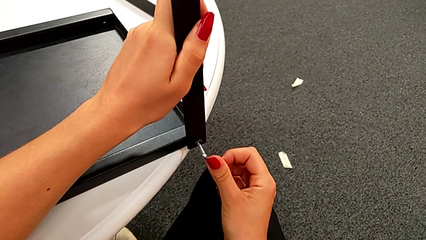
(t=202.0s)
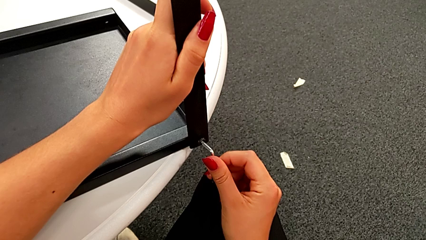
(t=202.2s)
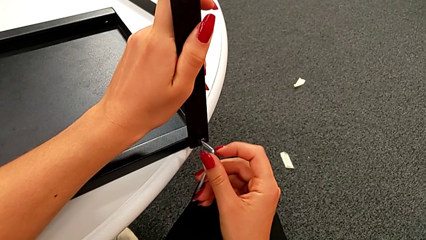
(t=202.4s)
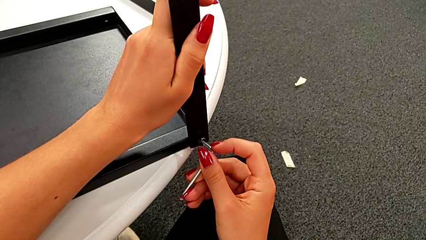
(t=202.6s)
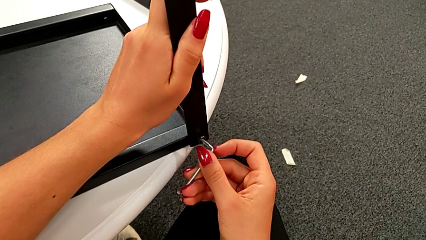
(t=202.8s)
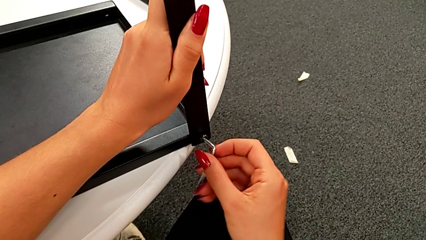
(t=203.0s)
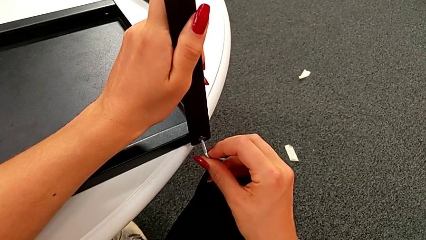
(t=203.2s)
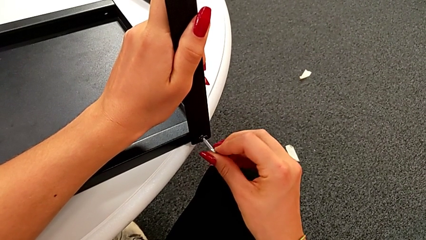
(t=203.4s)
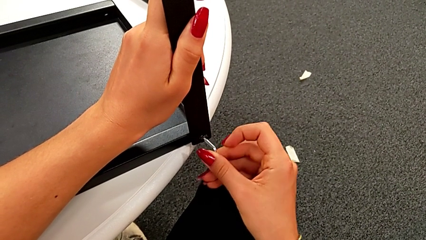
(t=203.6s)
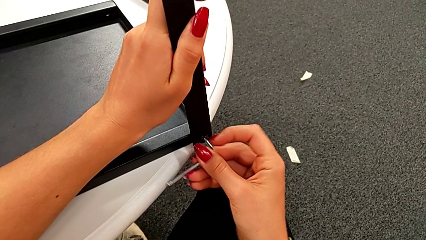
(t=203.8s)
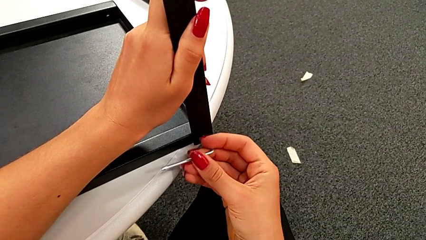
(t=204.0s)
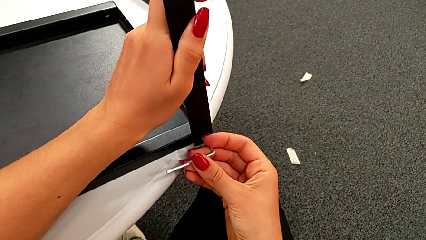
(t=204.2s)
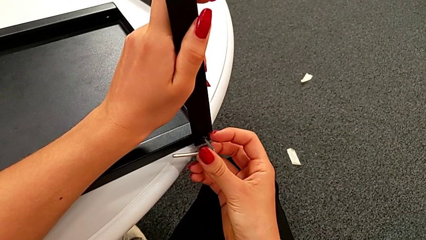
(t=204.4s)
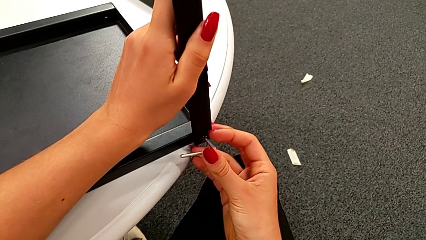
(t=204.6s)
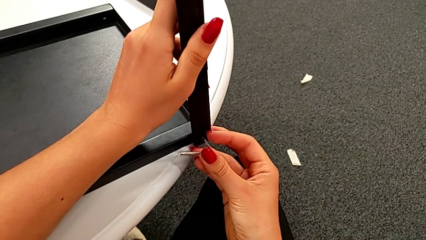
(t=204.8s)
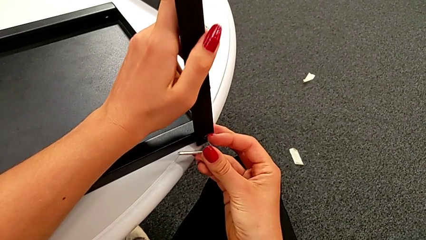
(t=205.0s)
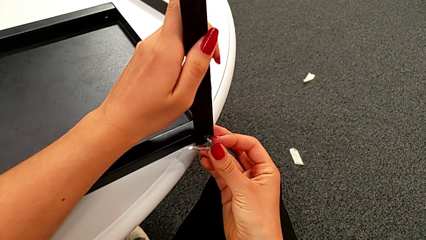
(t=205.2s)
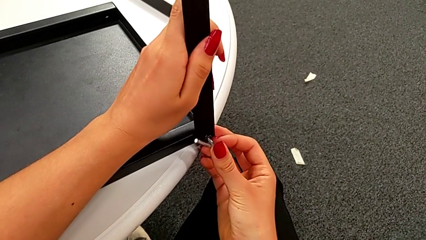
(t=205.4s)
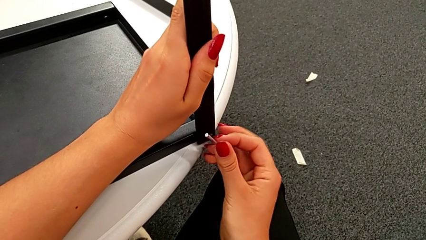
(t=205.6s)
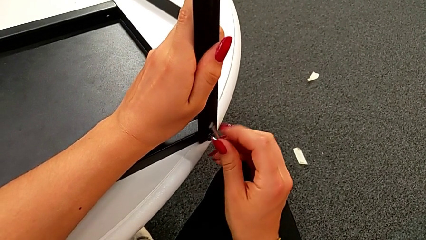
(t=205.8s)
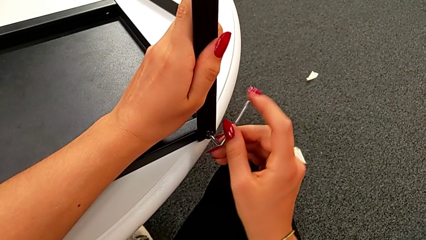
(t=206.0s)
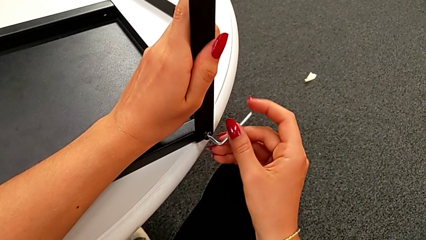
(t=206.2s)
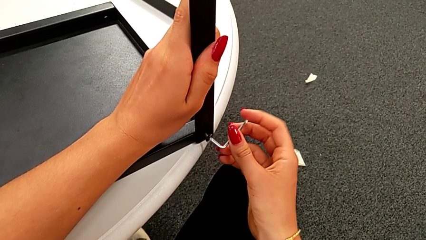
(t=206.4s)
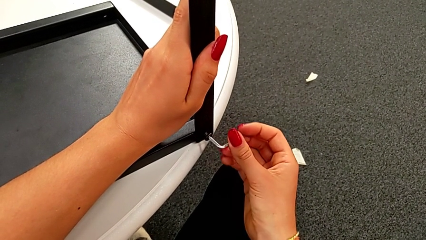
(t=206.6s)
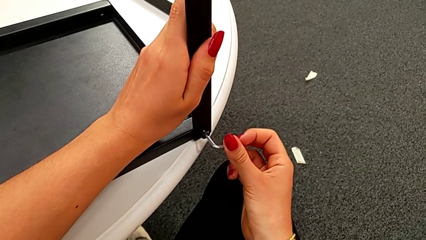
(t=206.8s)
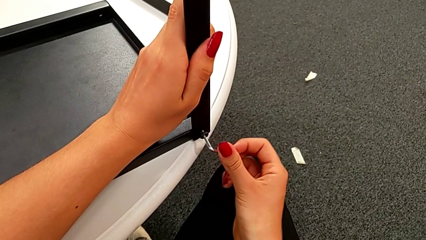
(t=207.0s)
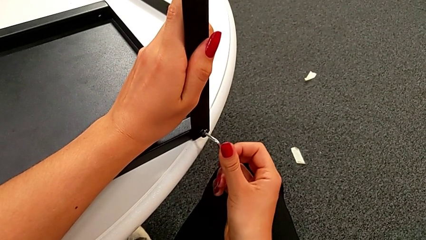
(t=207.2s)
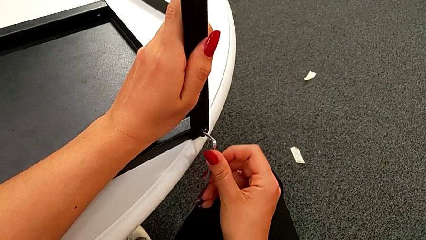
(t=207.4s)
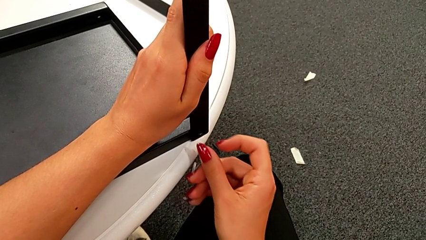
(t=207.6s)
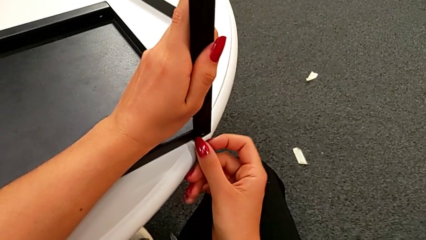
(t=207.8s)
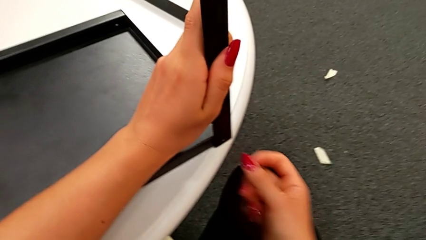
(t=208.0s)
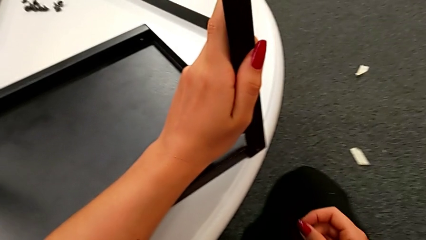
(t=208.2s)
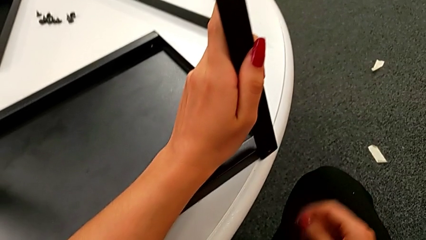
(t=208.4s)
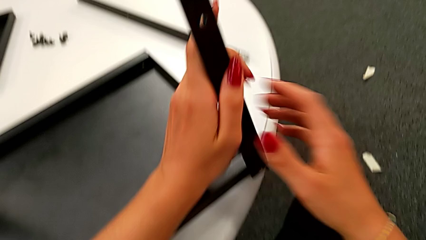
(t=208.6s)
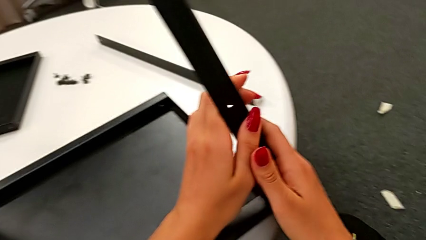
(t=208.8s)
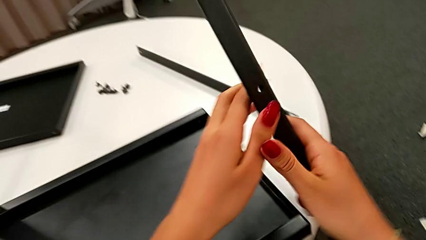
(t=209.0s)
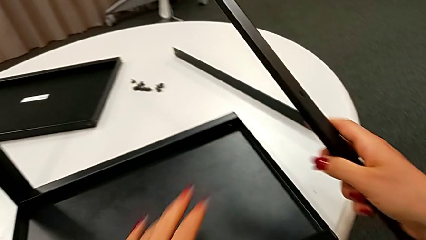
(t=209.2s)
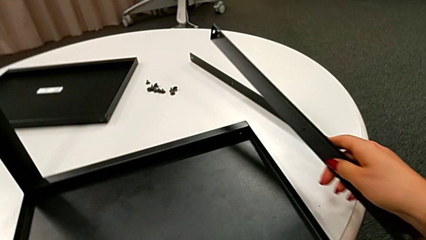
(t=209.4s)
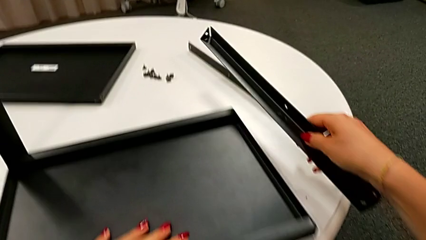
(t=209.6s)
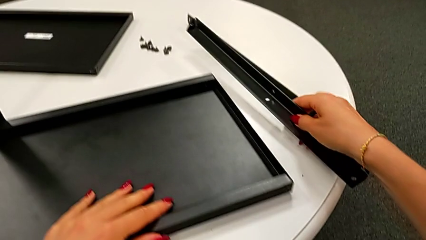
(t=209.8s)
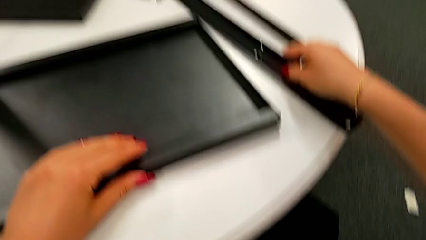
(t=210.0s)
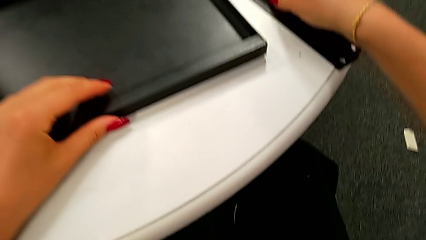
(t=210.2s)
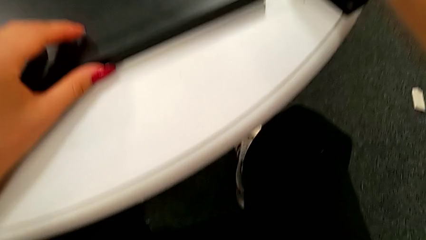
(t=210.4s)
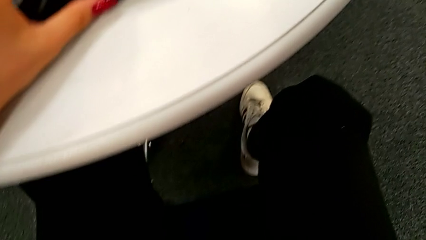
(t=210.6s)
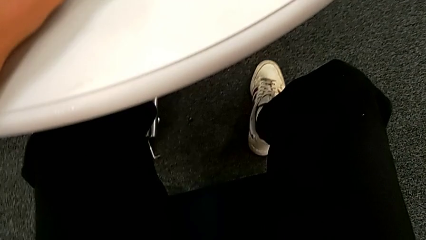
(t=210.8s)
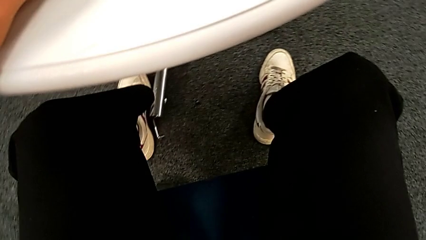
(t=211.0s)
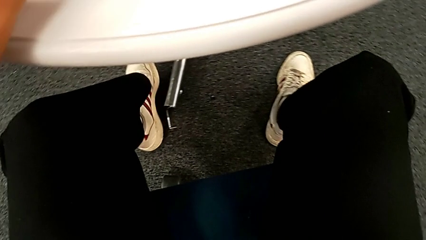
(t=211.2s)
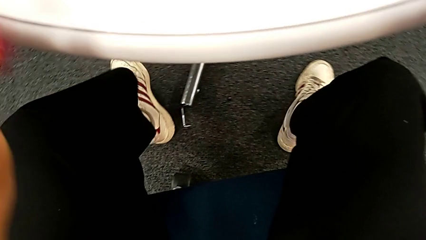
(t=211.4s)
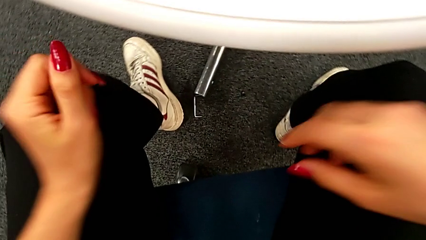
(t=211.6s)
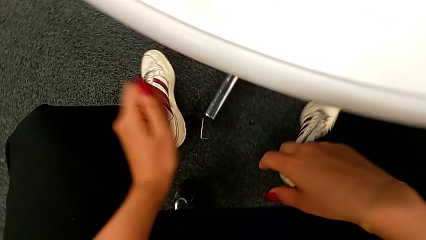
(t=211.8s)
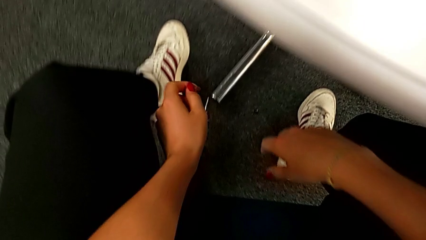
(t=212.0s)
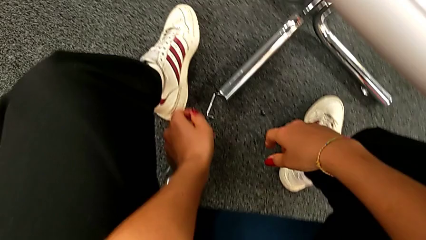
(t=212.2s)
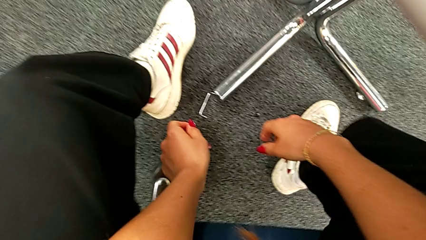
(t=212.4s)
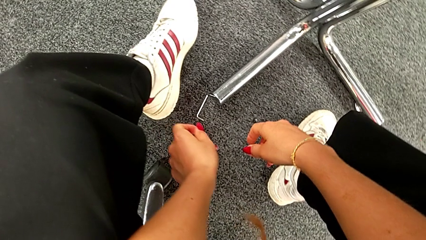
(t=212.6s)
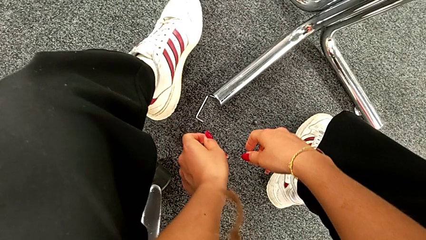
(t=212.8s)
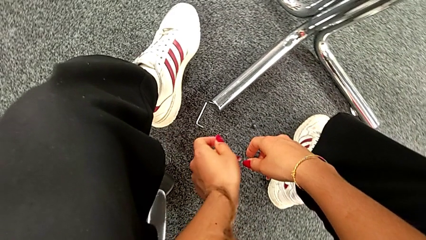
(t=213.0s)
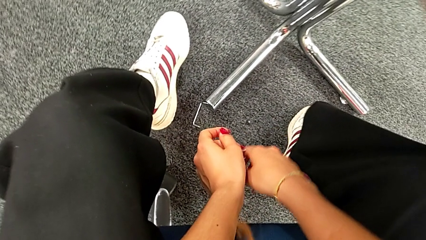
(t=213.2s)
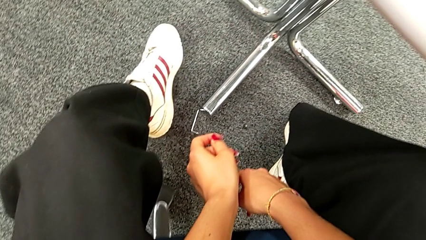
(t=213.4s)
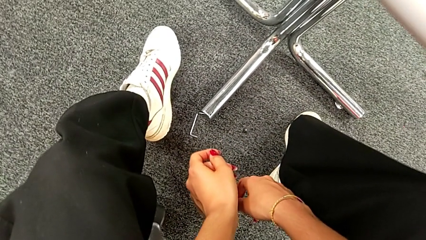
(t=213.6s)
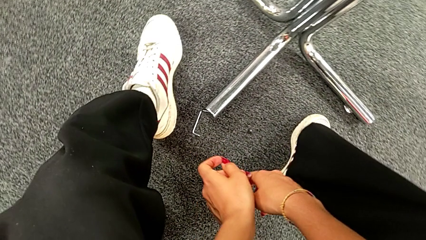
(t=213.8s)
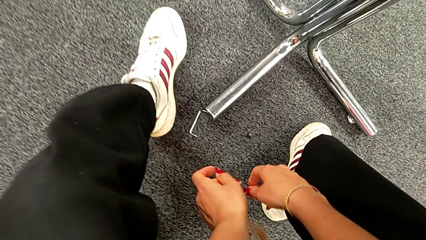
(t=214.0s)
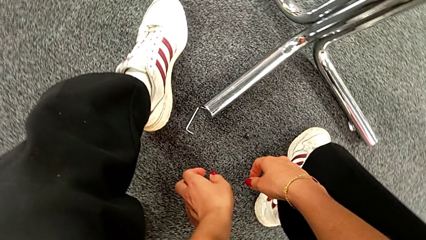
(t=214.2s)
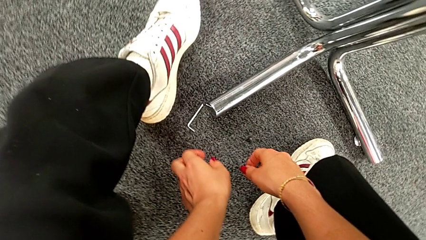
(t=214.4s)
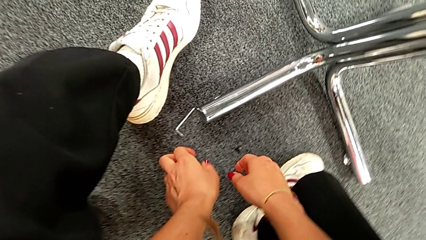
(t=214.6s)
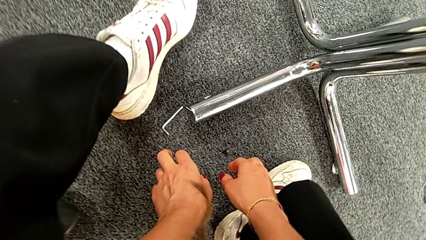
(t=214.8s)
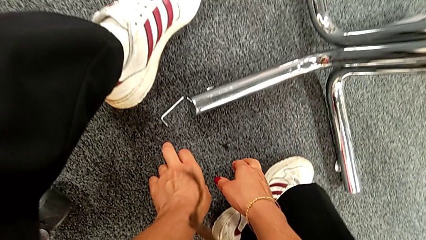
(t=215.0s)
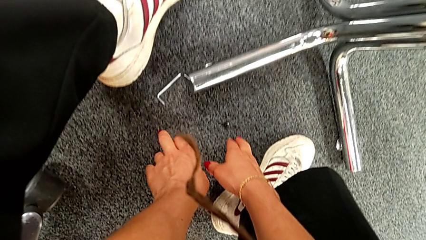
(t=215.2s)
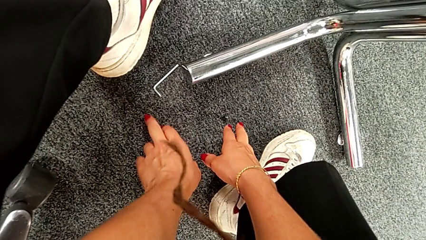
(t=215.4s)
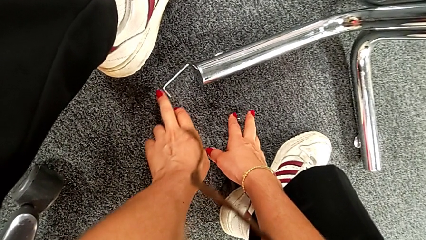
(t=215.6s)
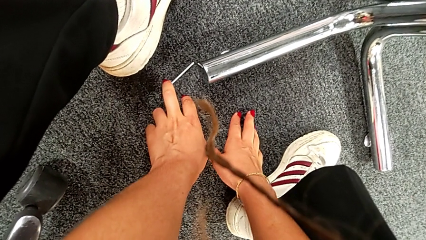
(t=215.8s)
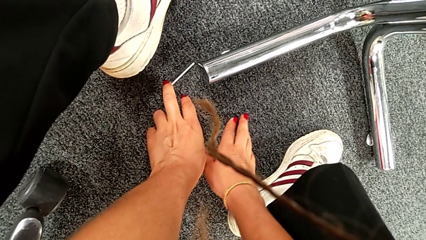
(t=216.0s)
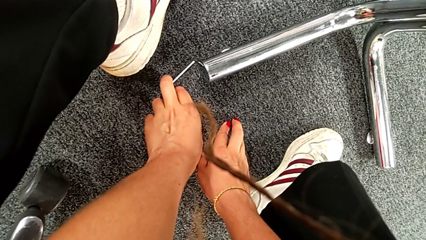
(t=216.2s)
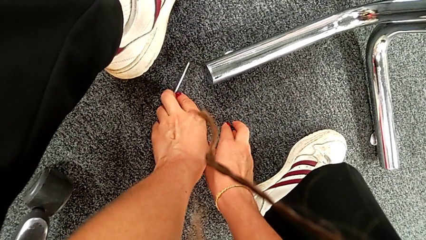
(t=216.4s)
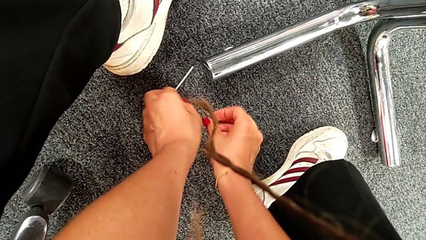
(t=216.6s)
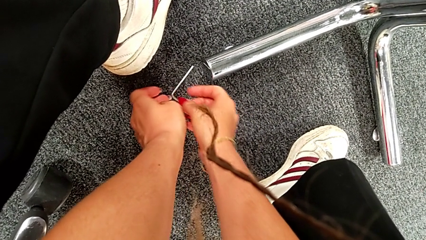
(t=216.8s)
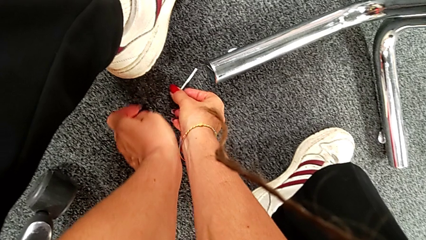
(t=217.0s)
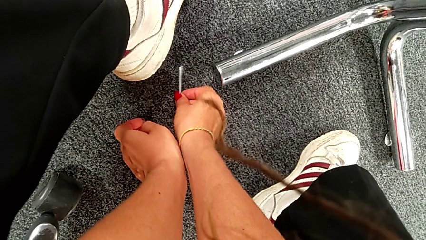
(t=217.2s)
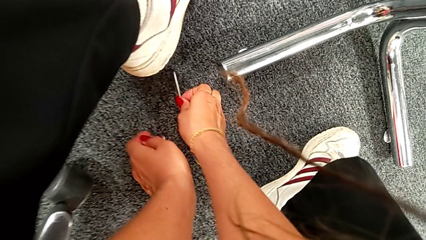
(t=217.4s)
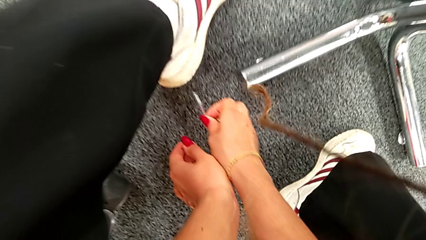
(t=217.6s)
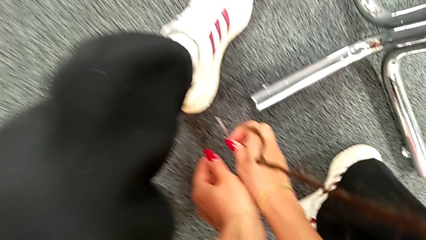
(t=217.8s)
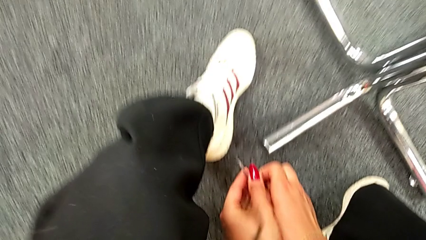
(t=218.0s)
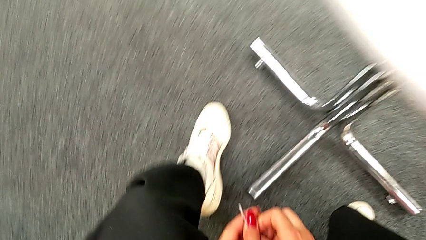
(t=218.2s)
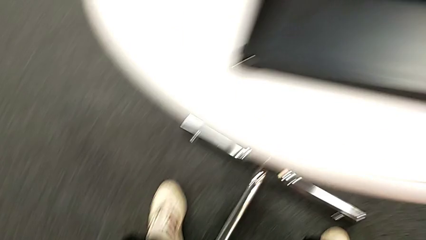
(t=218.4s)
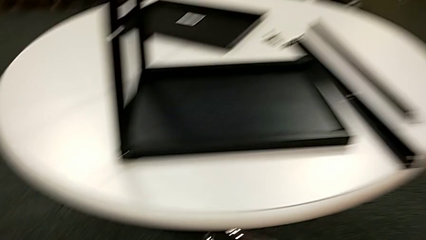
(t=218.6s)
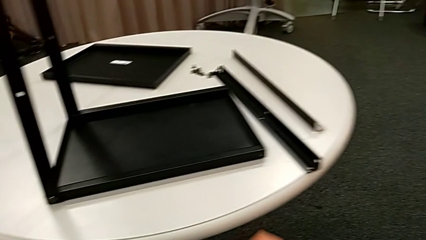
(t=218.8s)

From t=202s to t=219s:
The camera wearer is assembling the leg of the top tray. They keep screwing the fifth hex socket head, wrongly drop it to the floor, approach it and grab it.
